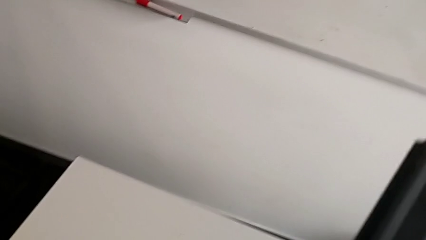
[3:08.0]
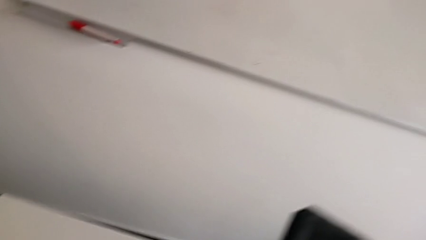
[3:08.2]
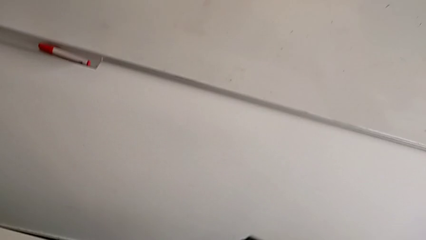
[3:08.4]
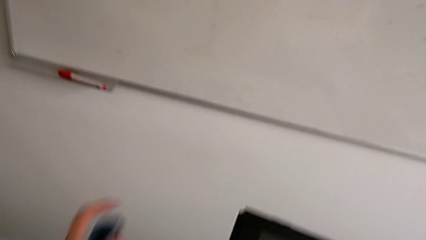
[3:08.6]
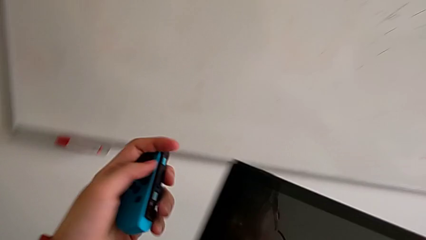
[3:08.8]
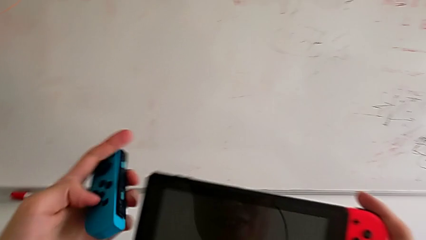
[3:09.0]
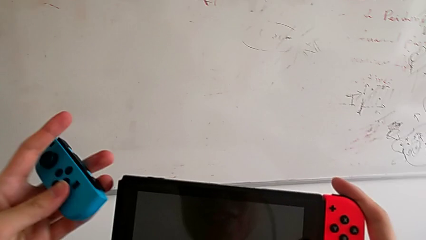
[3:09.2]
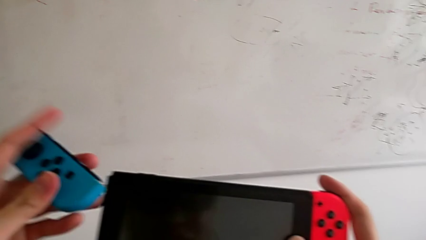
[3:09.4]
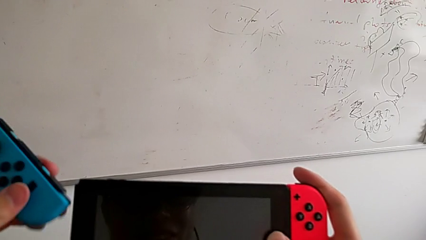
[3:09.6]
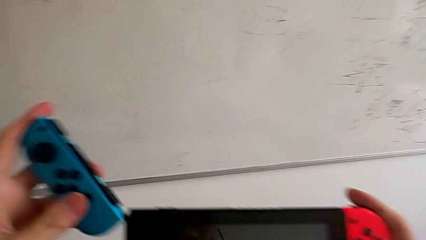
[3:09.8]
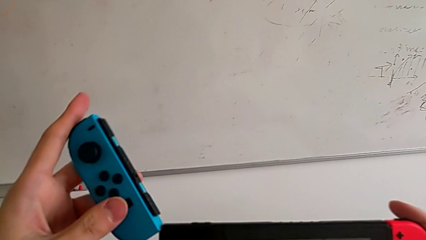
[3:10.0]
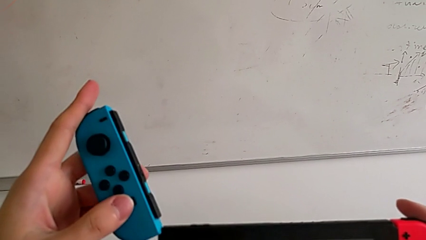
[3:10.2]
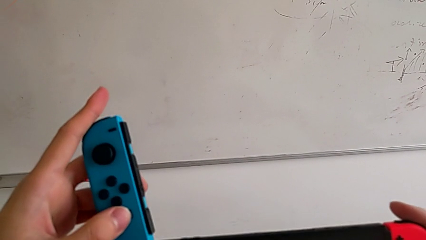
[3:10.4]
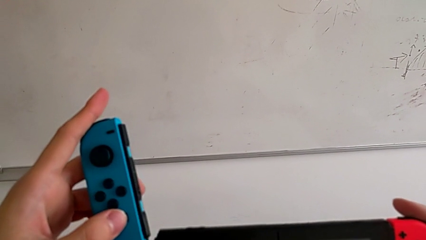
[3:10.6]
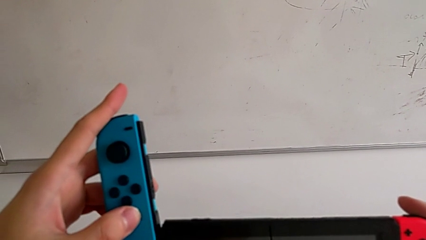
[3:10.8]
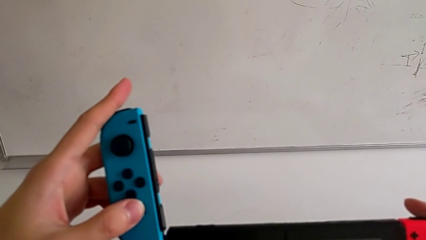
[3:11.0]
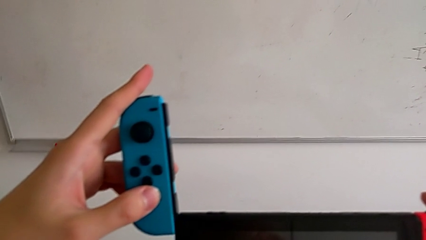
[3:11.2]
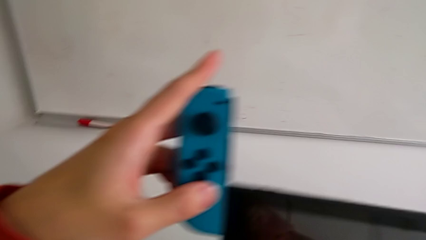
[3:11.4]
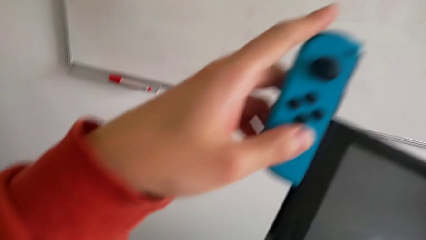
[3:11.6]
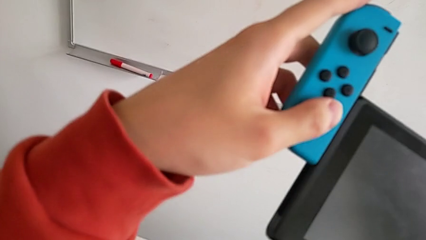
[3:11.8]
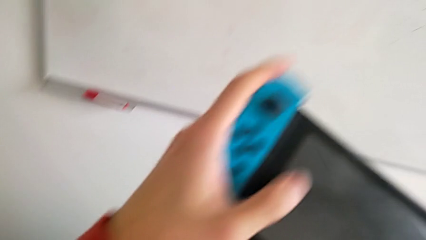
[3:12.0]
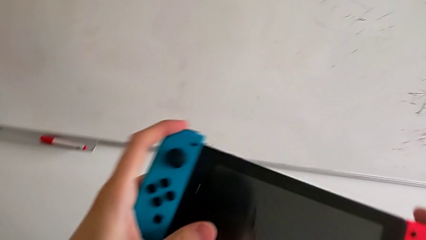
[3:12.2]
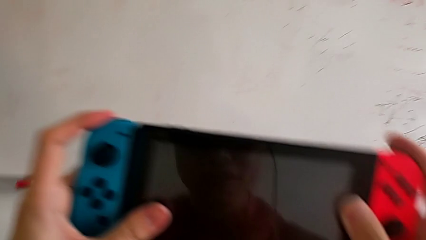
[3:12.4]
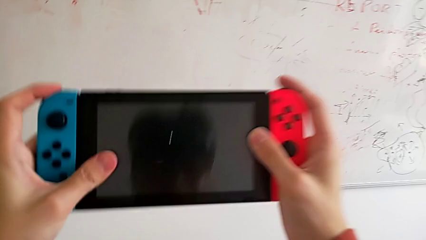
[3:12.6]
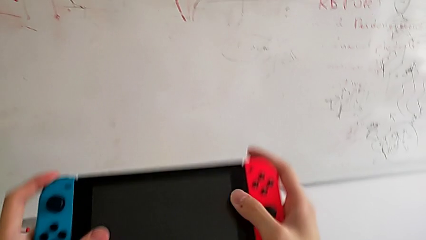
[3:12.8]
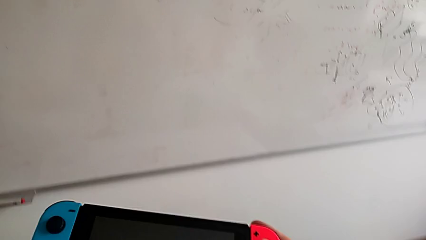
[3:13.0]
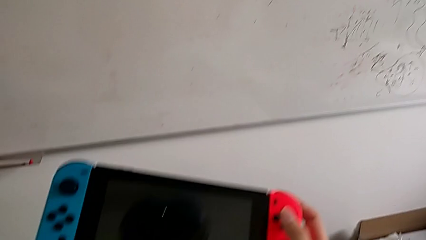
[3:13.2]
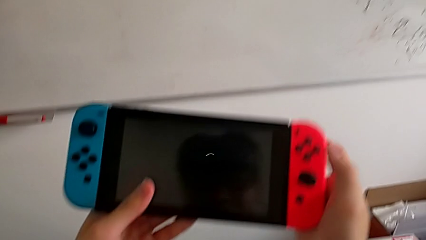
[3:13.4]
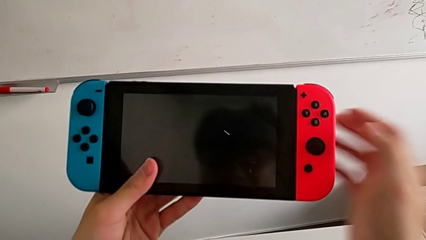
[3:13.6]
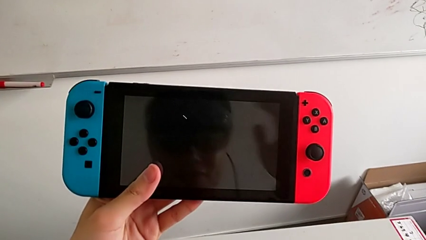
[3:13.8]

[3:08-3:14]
The camera wearer is assembling the Joy-Con controller to the touch screen. They insert the blue Joy-Con strap.

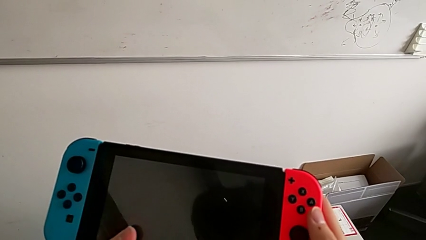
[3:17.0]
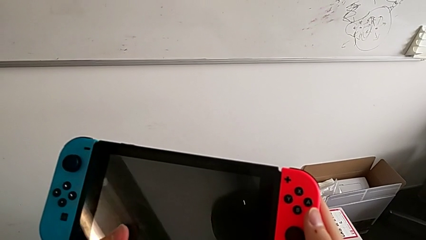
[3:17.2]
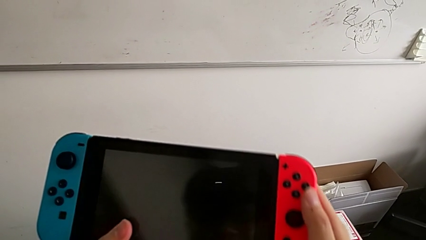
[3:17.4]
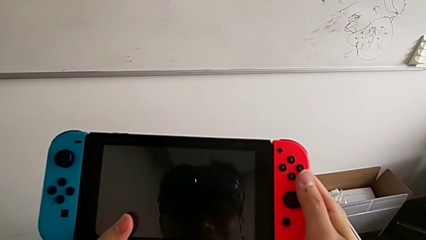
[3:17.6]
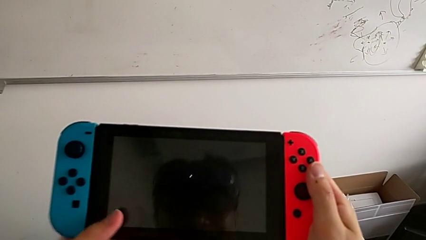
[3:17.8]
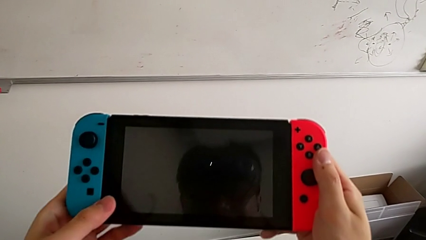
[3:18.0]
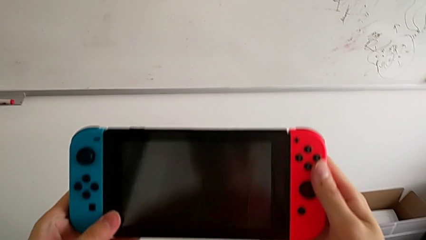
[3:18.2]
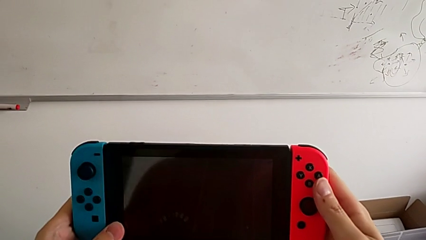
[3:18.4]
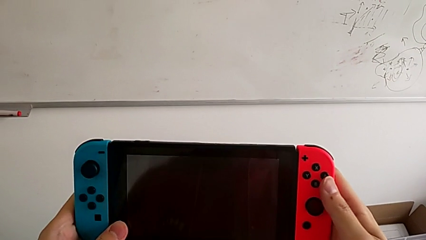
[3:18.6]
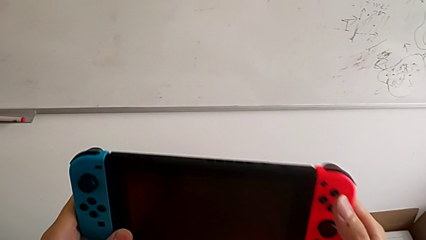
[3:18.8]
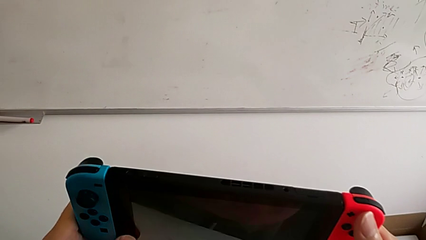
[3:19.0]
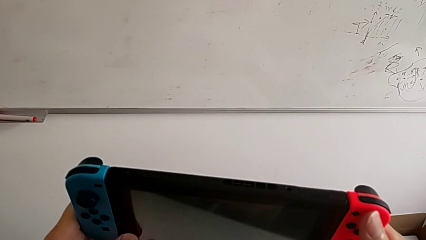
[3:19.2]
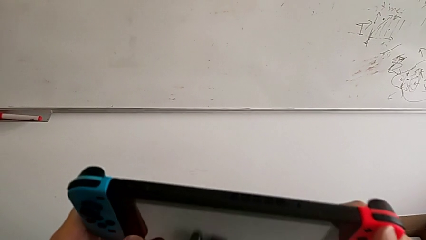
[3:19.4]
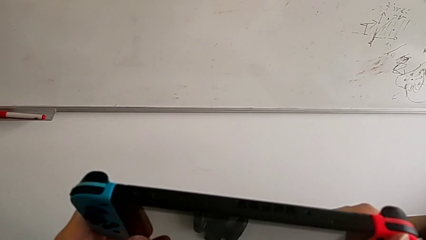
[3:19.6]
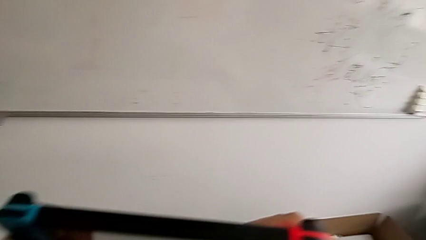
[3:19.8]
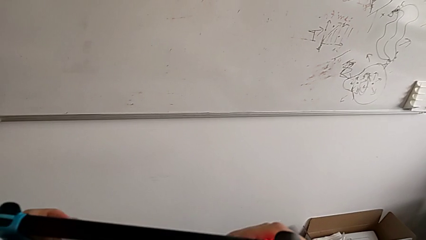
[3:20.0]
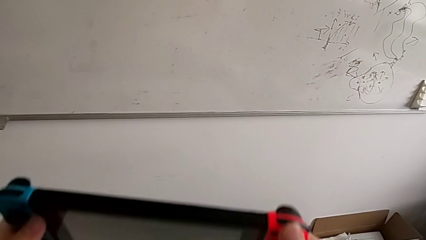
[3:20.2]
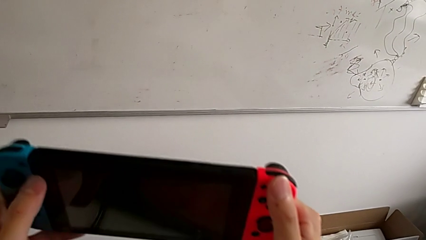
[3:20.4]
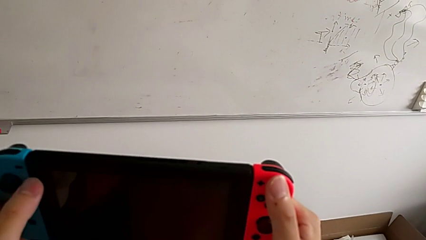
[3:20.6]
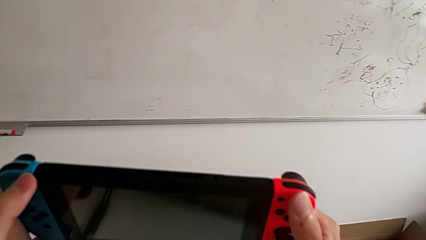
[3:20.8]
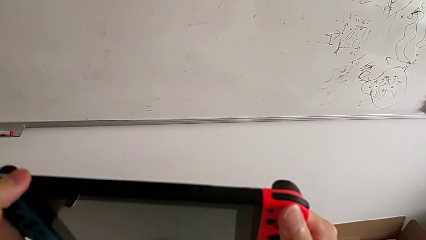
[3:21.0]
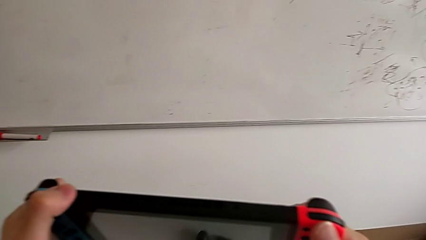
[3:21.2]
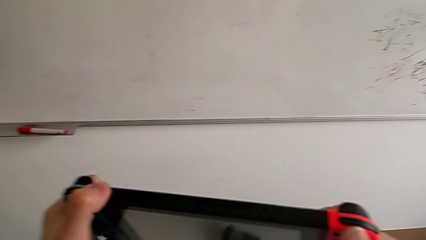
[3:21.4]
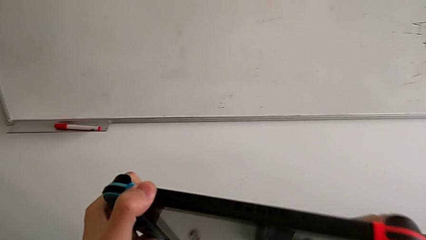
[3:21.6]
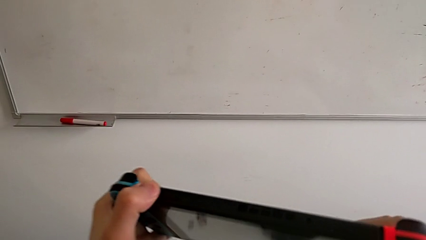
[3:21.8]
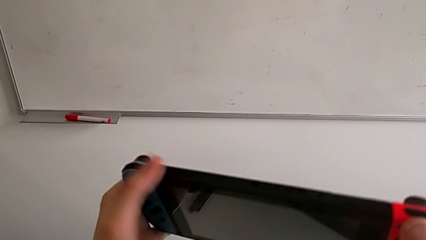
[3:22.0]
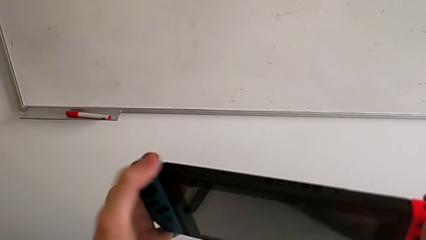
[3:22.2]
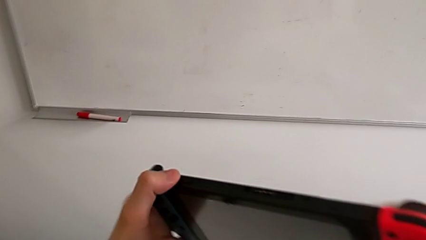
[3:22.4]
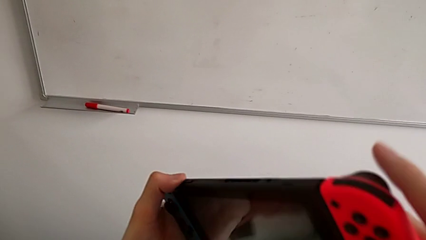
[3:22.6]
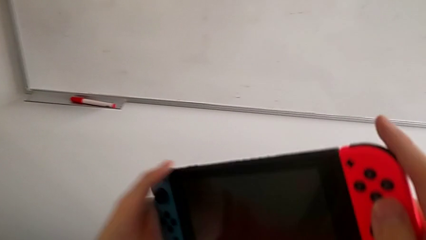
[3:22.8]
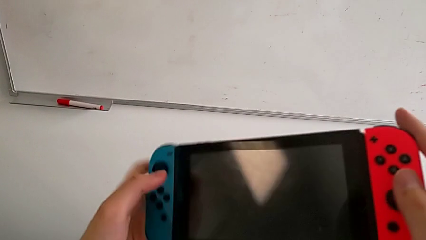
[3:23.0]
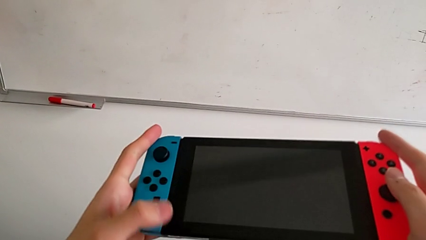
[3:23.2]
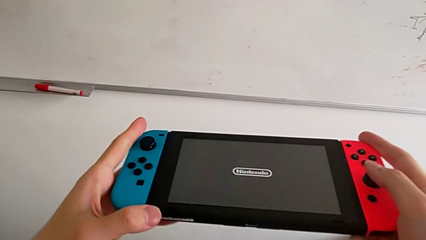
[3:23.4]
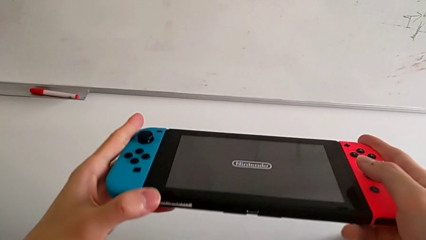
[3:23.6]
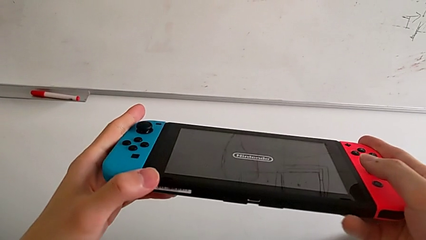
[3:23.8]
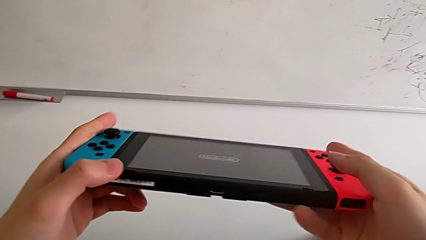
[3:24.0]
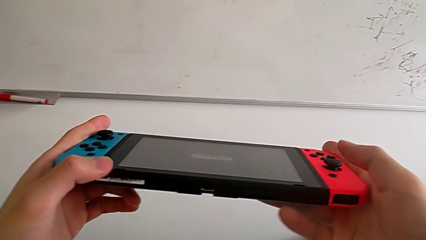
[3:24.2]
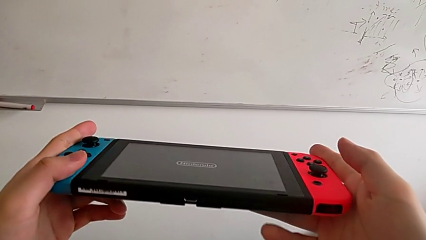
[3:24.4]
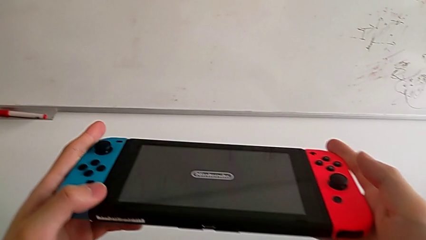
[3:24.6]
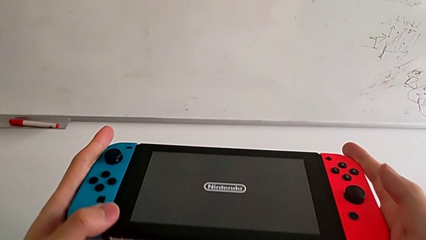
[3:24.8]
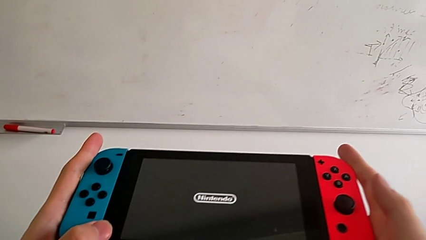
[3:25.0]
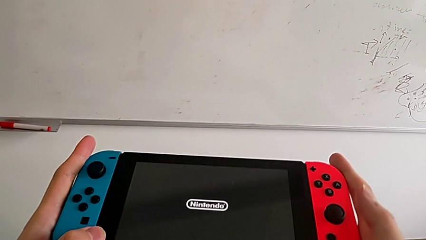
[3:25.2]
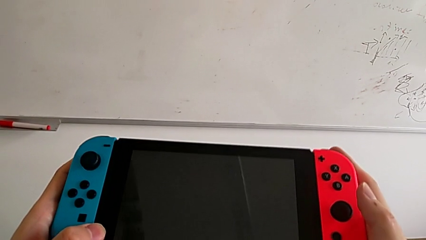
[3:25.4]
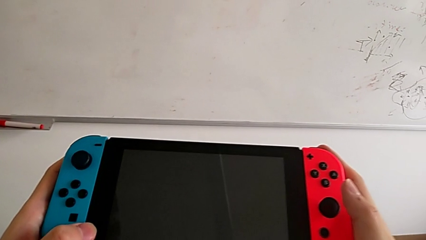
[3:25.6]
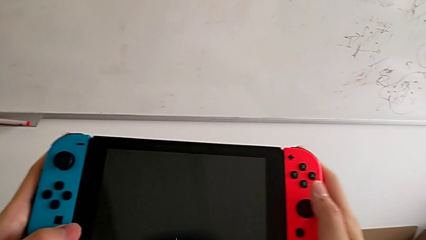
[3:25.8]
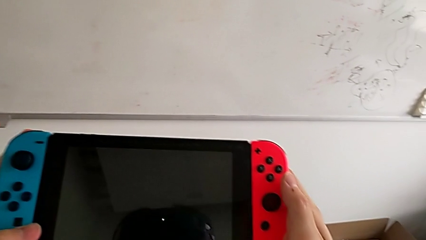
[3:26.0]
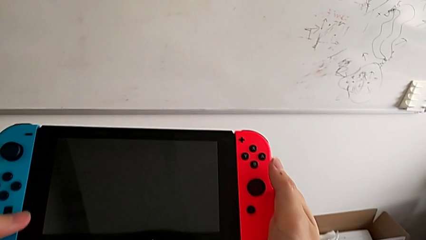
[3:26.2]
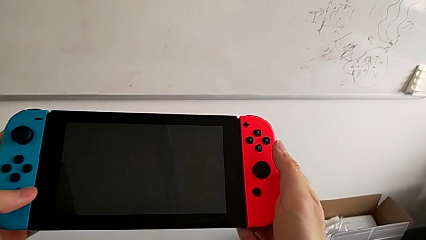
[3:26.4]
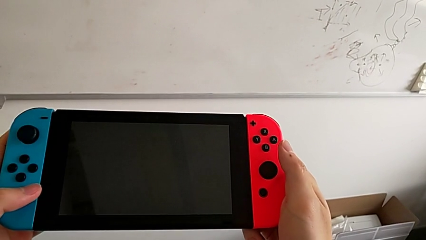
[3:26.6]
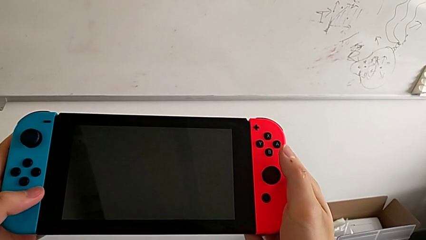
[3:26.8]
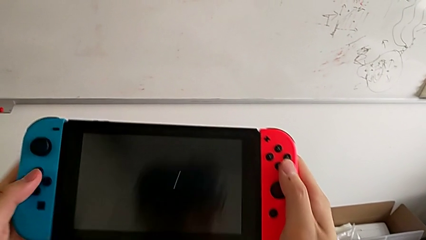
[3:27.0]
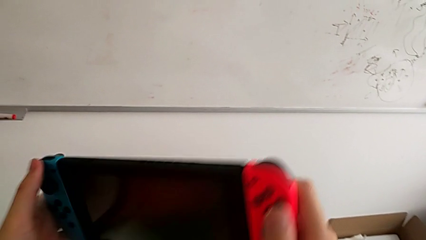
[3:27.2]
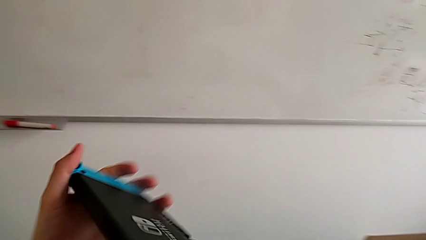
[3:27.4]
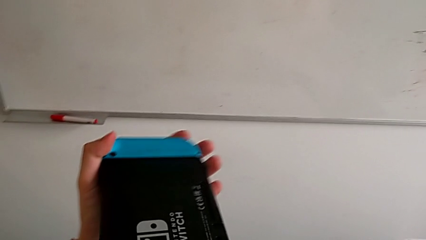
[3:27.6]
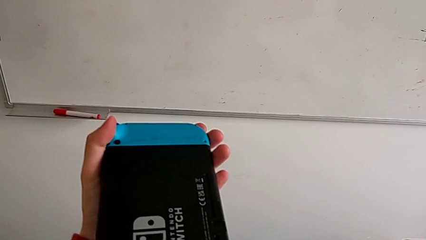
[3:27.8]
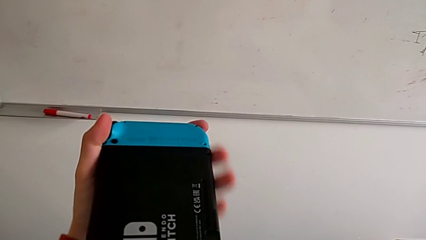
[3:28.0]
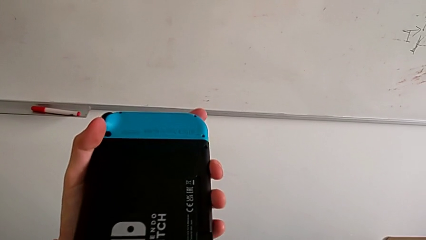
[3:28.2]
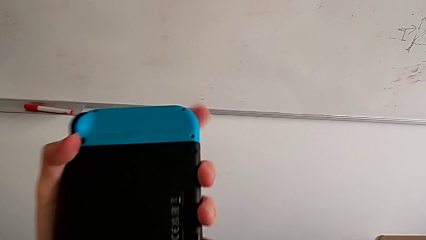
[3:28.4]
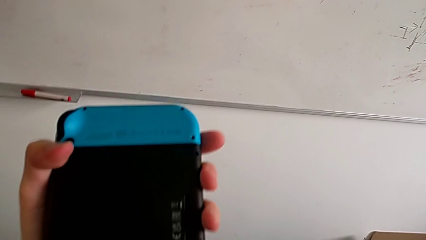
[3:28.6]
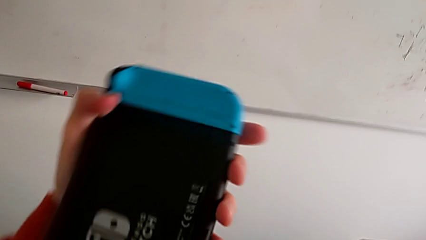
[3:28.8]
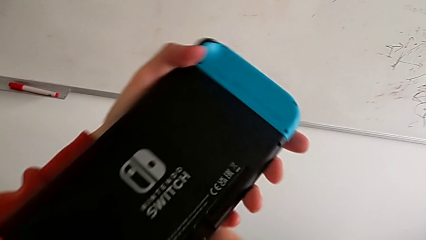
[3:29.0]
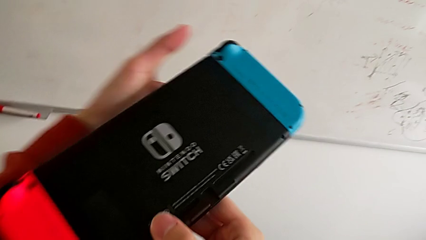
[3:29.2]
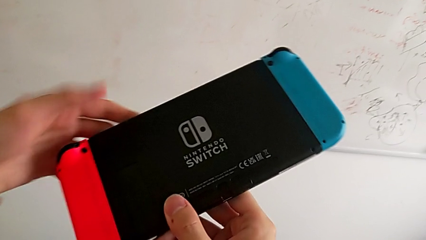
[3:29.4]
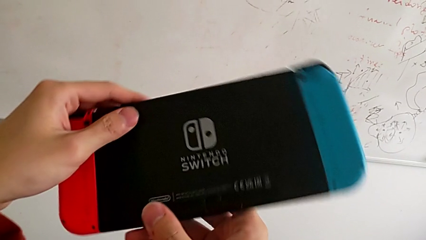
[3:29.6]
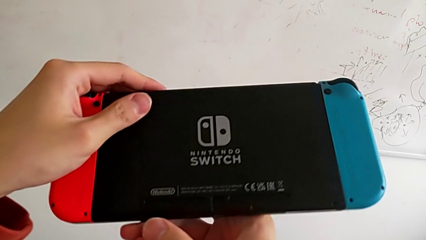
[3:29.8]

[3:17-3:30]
The camera wearer is putting the kickstand on the Nintendo Switch. They click the top button and flip the upper Nintendo Switch.
